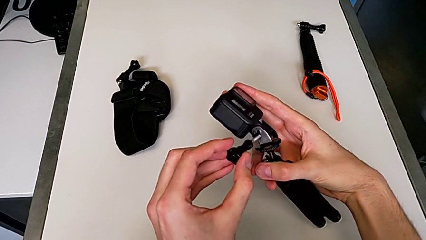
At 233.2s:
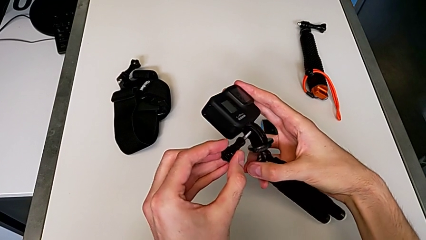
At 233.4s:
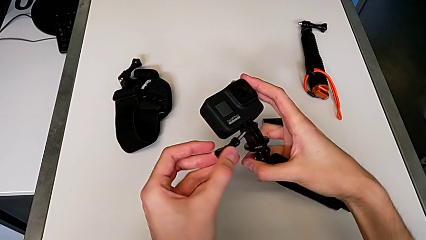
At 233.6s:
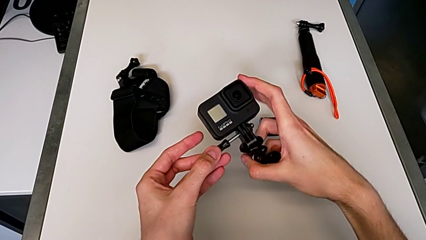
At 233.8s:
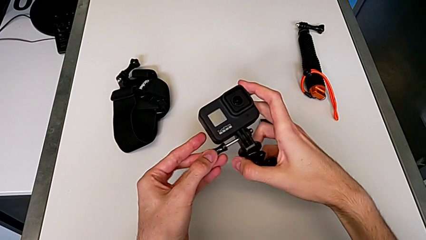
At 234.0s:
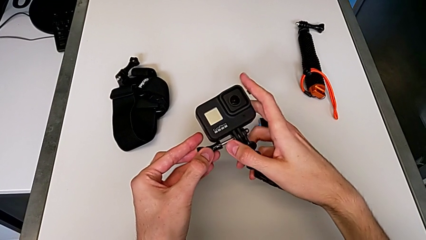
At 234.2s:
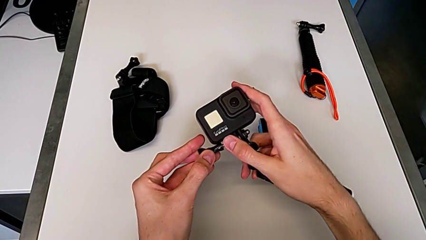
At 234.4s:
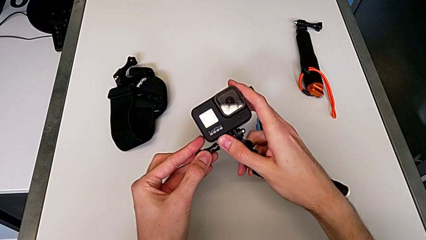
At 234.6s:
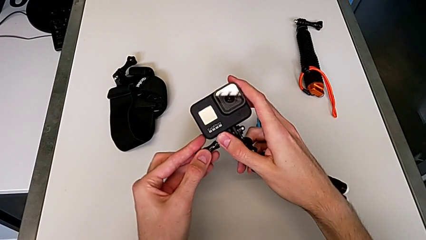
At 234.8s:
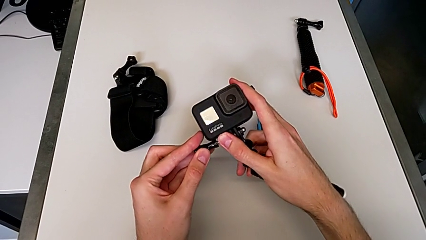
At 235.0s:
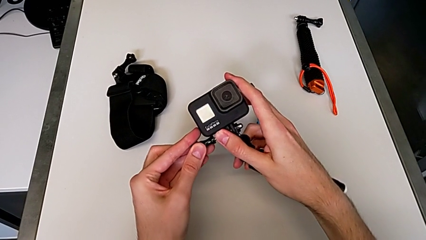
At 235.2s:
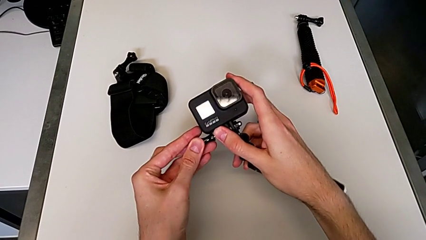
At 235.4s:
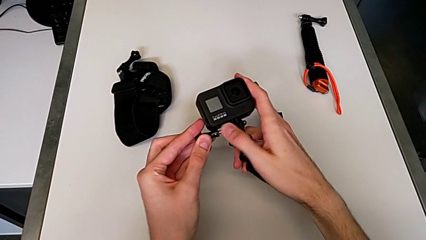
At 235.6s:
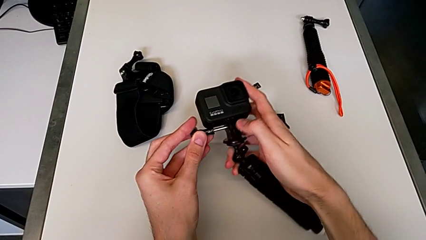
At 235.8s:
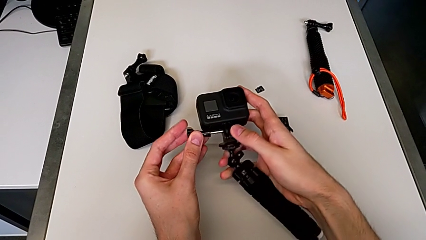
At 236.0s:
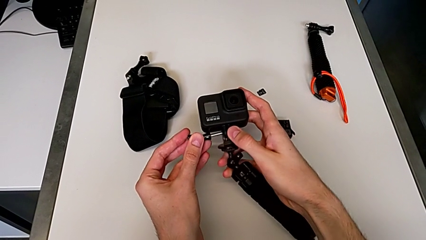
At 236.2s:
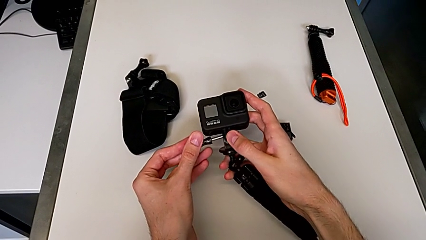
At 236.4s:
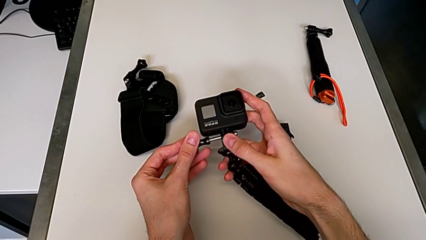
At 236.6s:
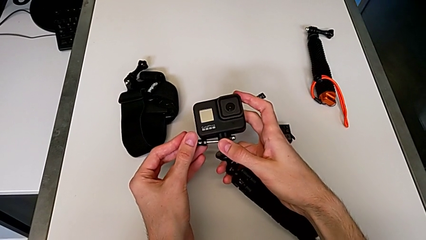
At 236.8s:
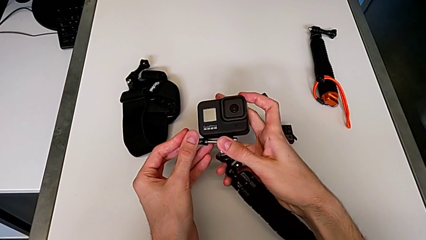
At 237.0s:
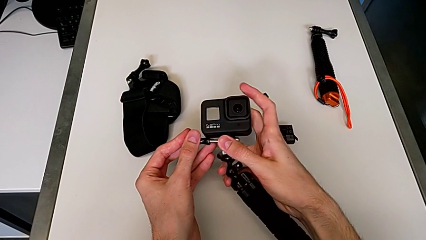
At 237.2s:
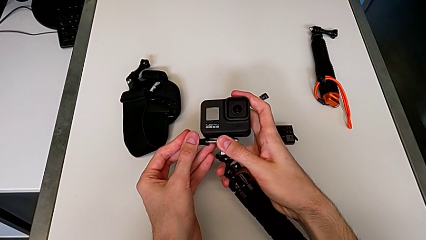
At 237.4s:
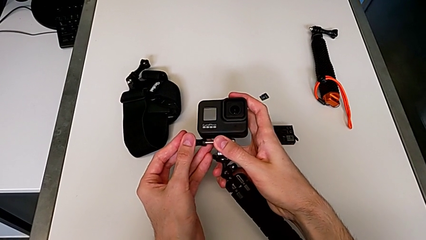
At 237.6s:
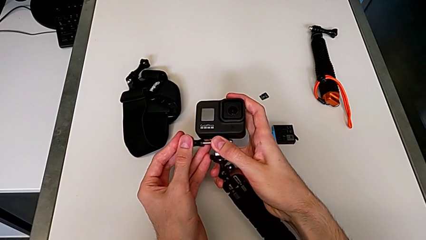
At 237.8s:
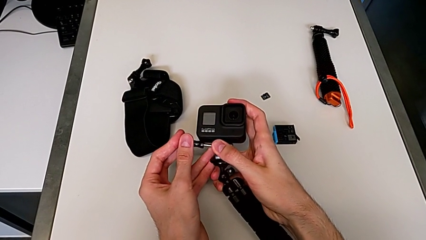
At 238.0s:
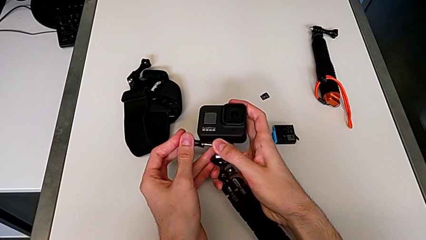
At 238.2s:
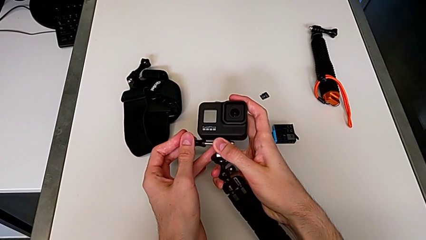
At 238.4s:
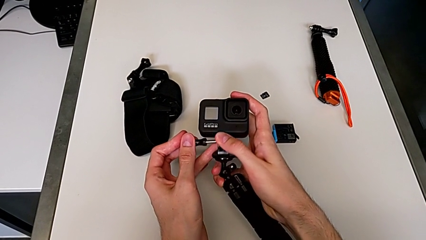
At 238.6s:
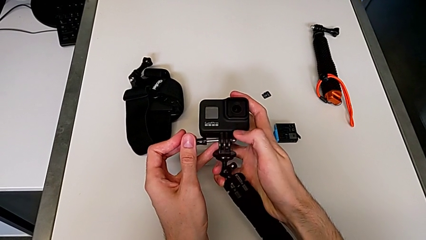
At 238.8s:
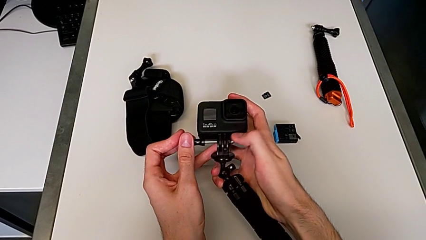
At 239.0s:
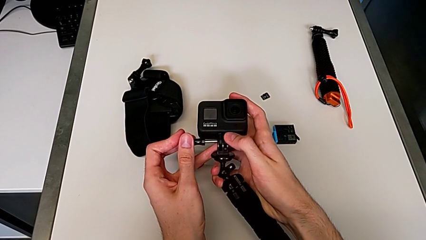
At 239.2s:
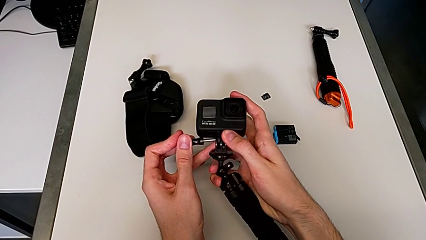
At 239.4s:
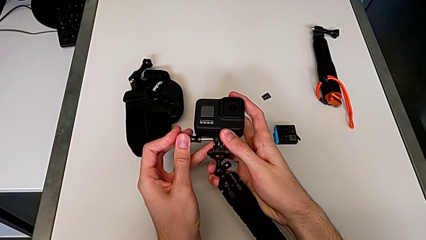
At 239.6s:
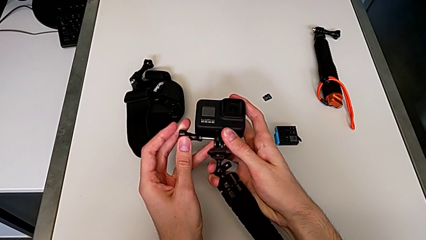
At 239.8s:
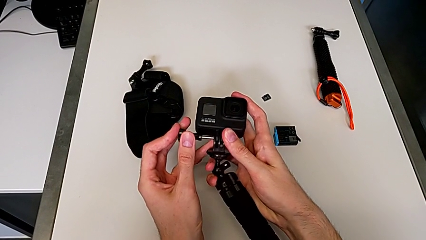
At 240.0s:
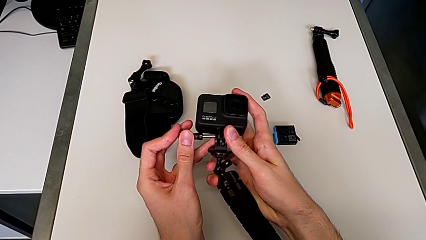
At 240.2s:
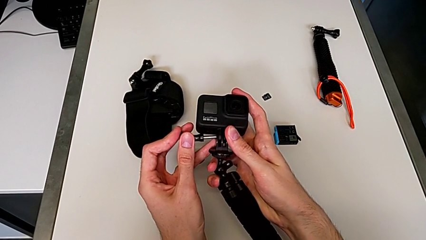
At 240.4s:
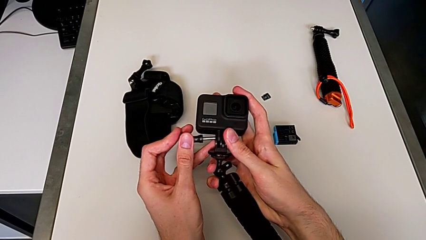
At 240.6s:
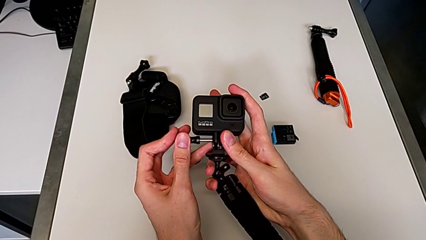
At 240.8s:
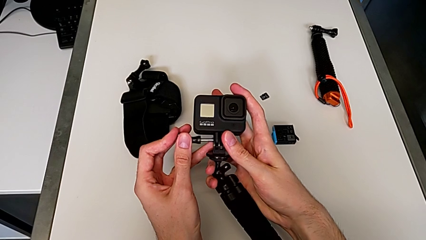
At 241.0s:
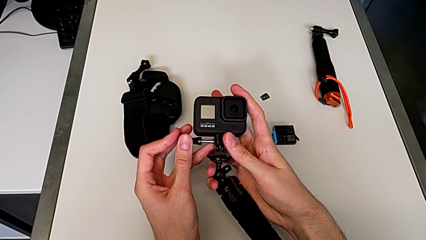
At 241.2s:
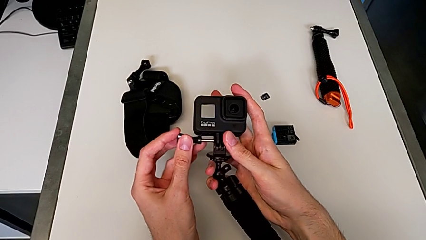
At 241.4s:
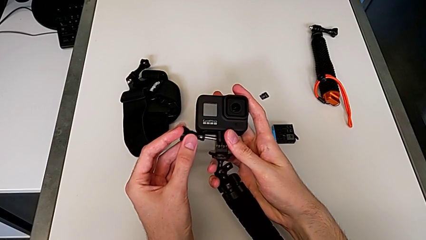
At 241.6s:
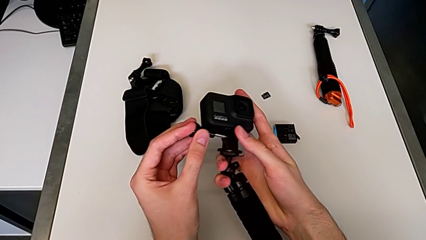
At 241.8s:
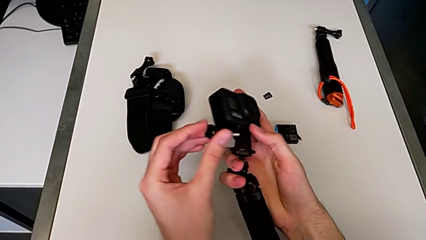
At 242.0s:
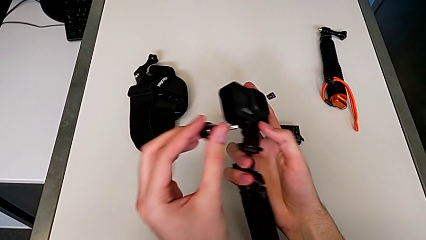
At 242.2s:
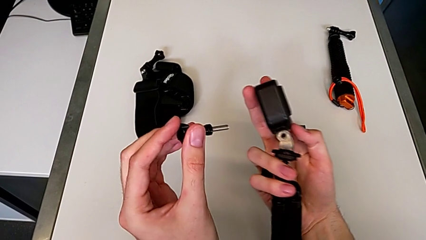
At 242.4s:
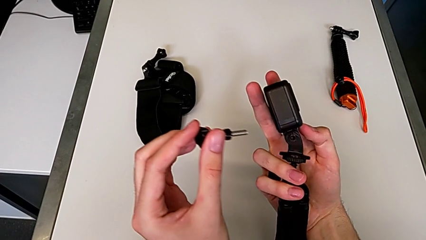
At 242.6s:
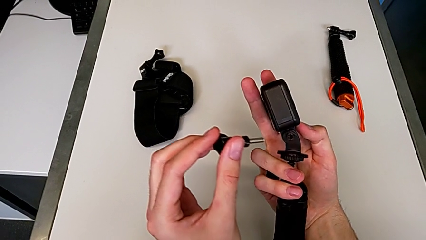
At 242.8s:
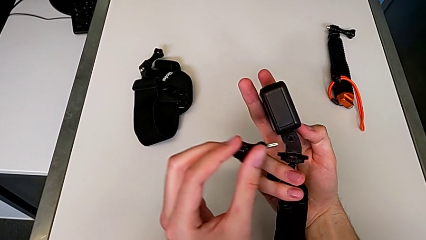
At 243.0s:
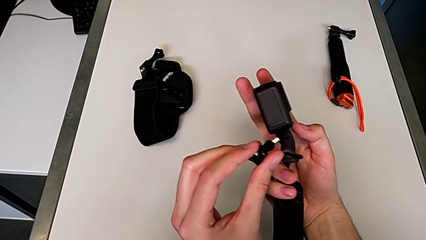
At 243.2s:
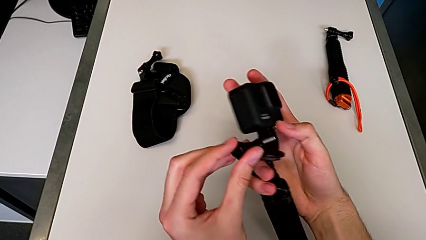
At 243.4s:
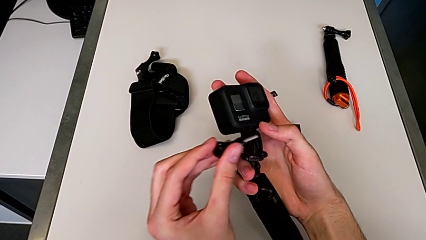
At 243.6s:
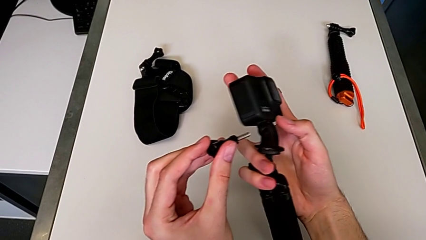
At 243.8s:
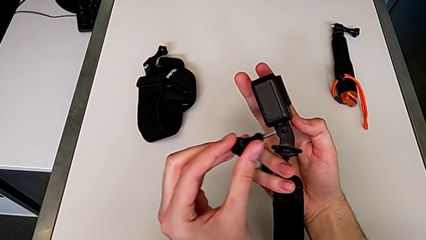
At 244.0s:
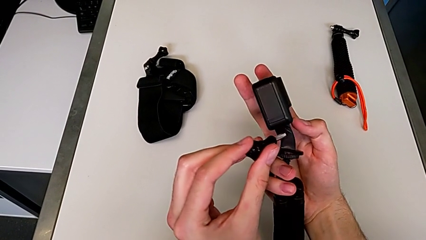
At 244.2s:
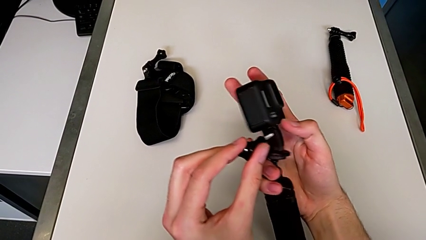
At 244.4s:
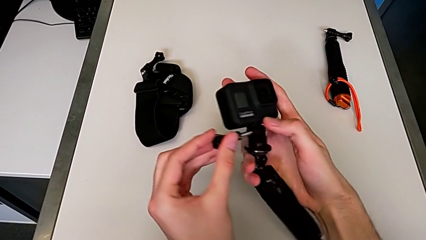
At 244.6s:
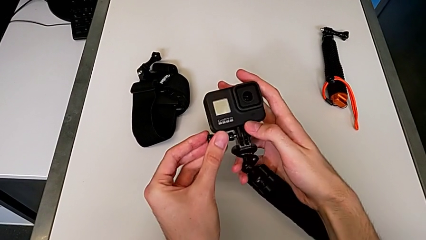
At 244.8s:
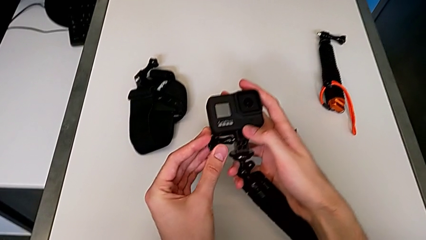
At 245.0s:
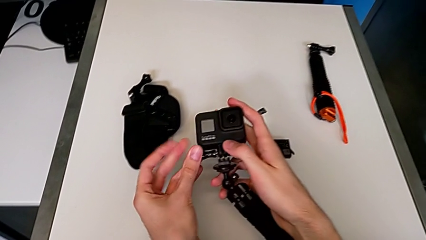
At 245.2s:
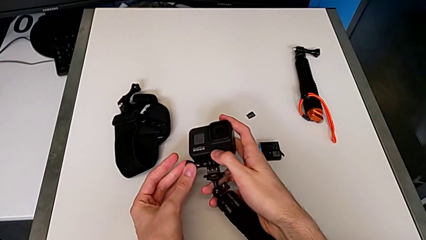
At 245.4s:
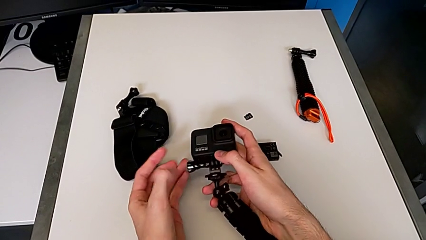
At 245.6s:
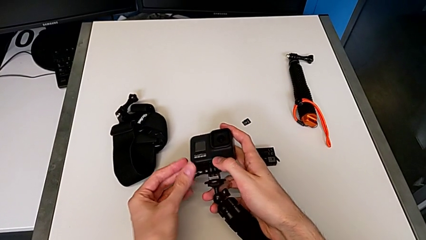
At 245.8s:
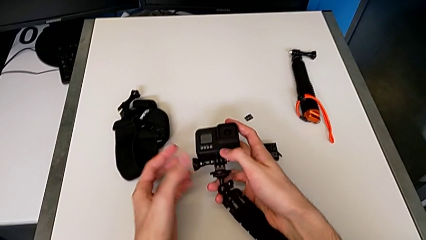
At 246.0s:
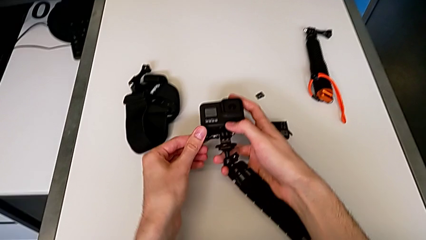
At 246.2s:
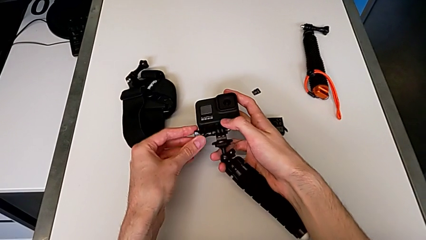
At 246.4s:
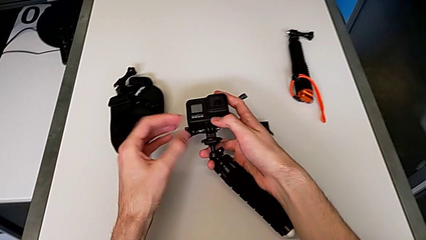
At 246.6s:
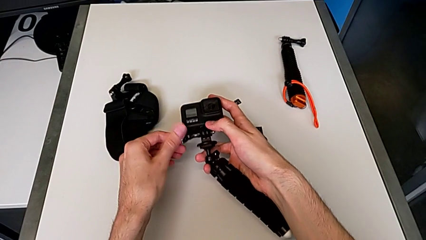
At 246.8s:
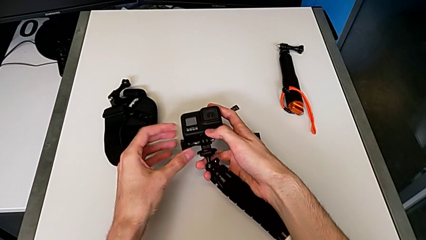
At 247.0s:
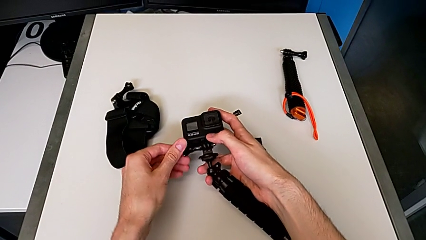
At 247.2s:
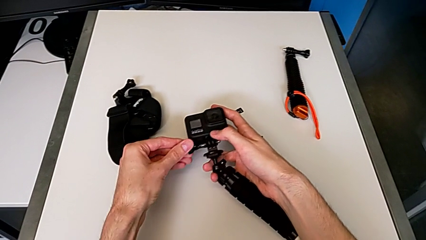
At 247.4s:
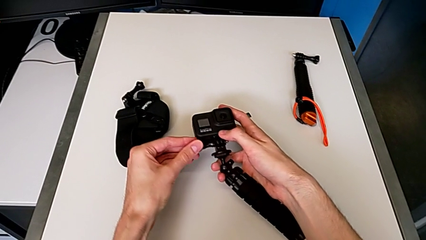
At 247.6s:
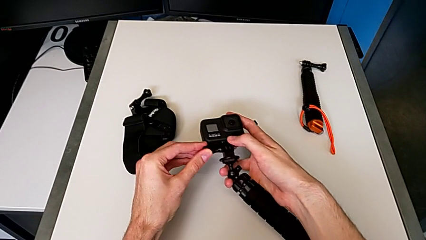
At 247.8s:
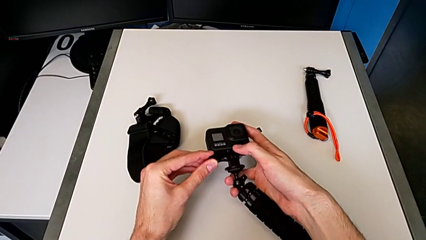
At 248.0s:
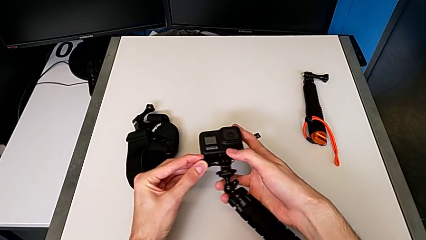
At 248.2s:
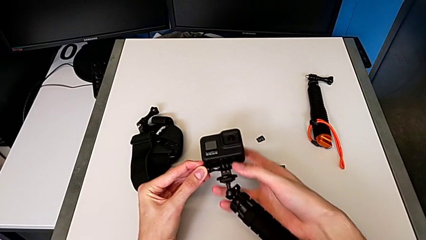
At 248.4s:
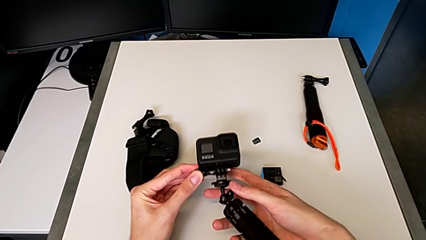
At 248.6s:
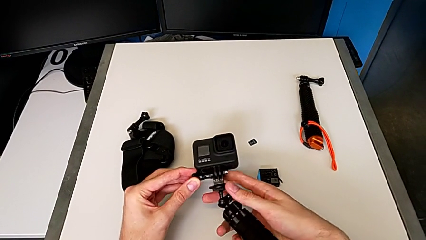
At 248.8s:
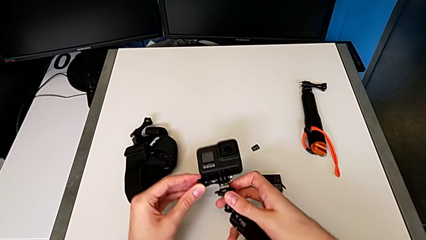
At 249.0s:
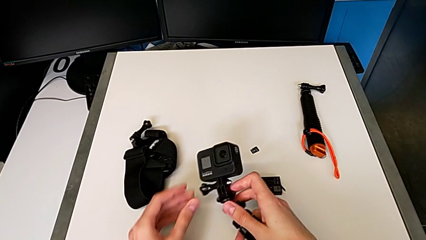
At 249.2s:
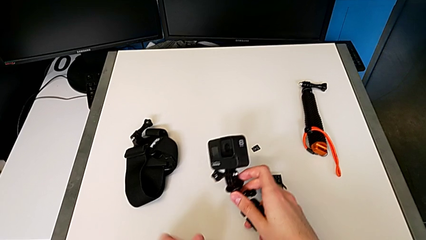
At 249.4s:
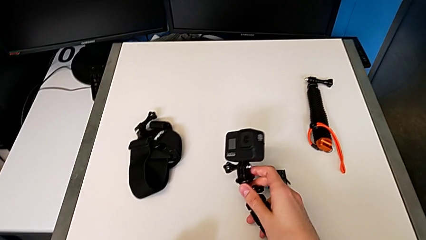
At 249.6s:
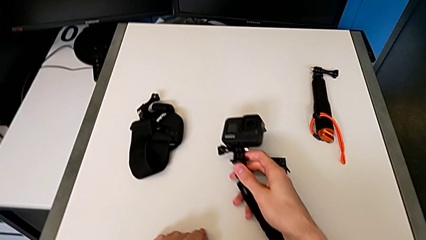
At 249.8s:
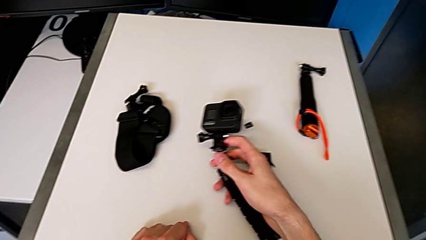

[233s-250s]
The camera wearer is inserting a tripod into the GoPro. They keep inserting the black screw and screw it.
